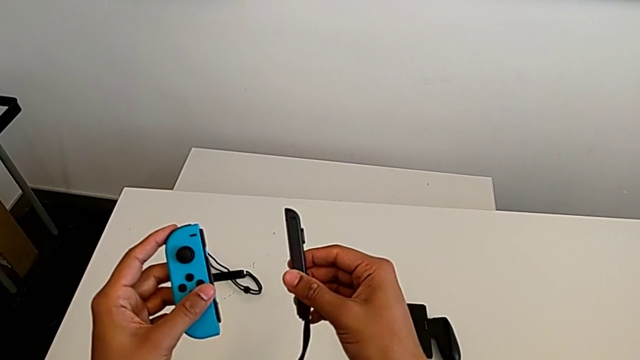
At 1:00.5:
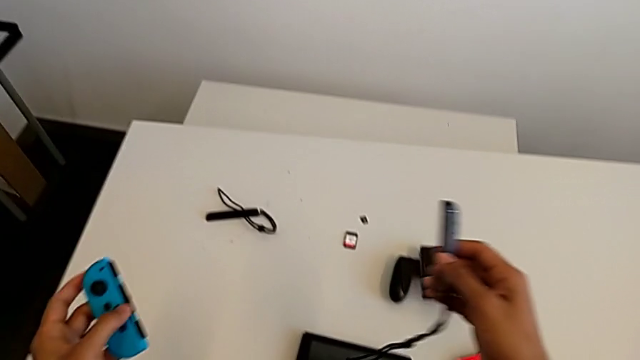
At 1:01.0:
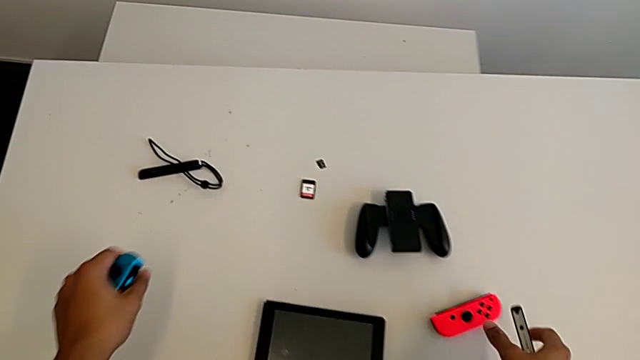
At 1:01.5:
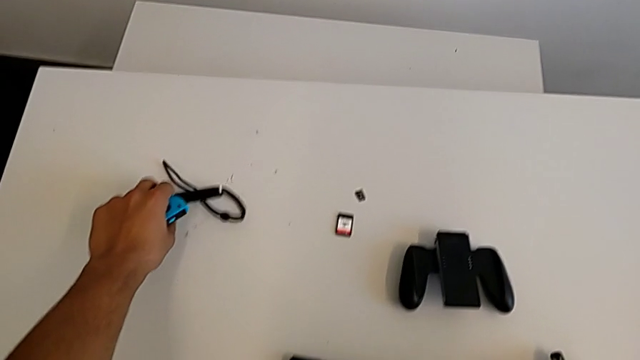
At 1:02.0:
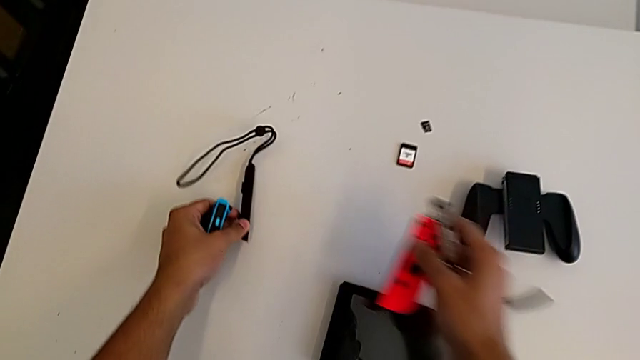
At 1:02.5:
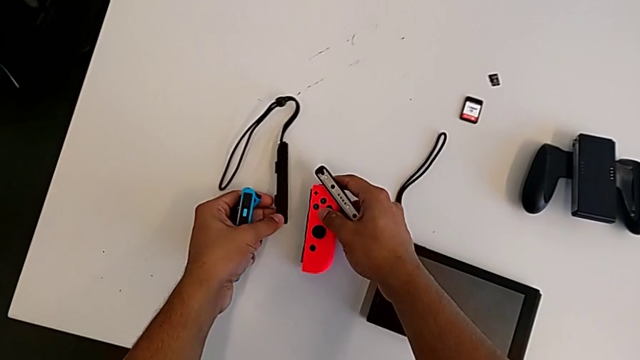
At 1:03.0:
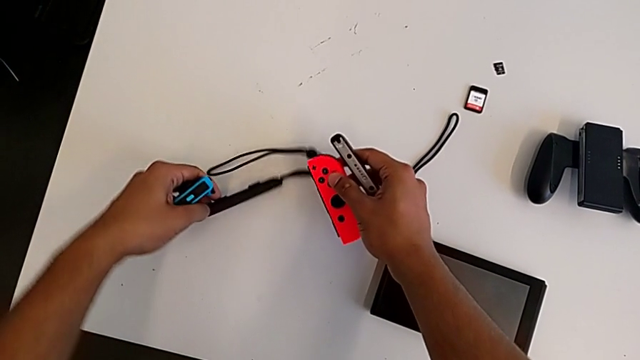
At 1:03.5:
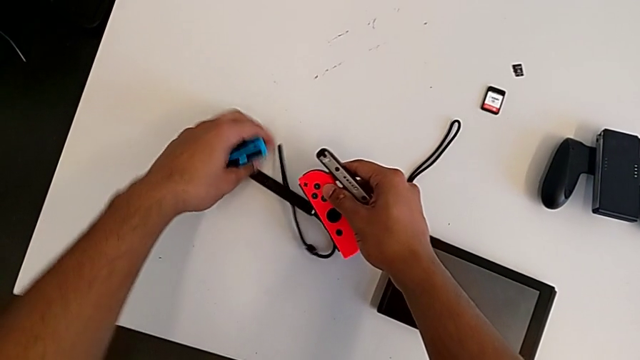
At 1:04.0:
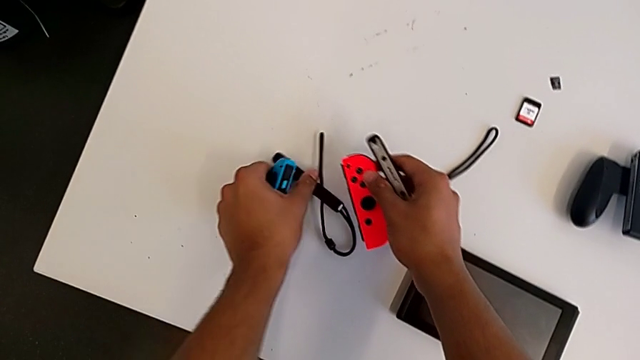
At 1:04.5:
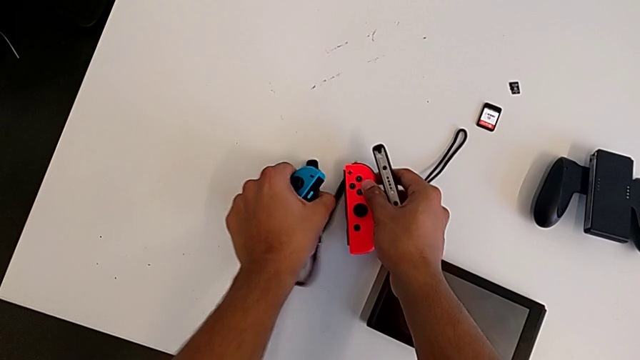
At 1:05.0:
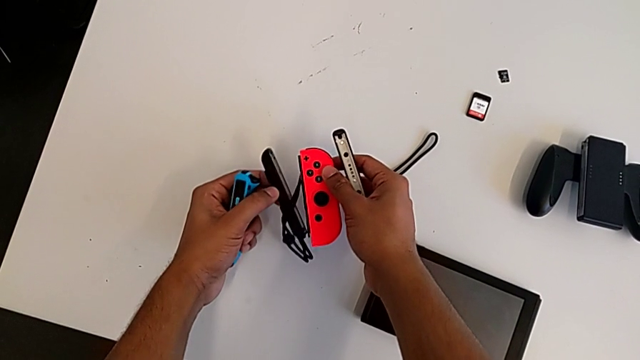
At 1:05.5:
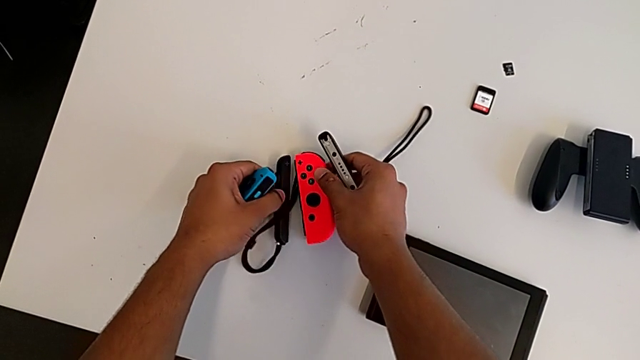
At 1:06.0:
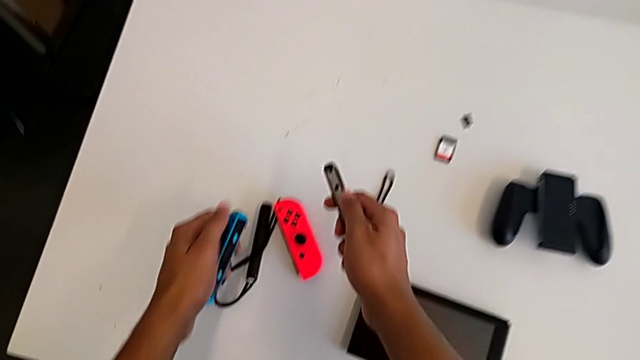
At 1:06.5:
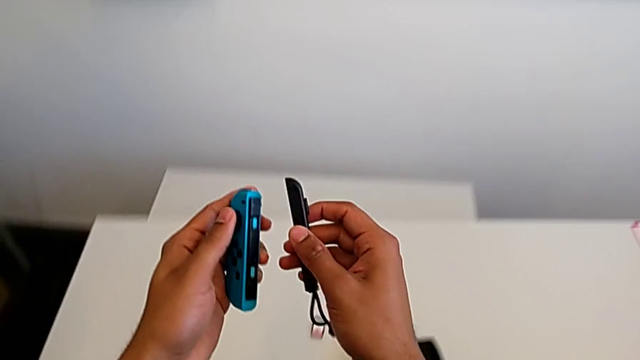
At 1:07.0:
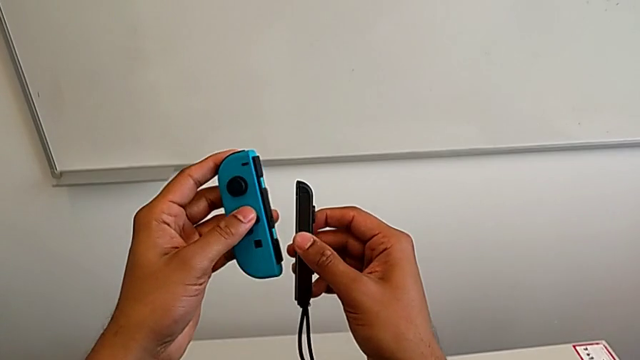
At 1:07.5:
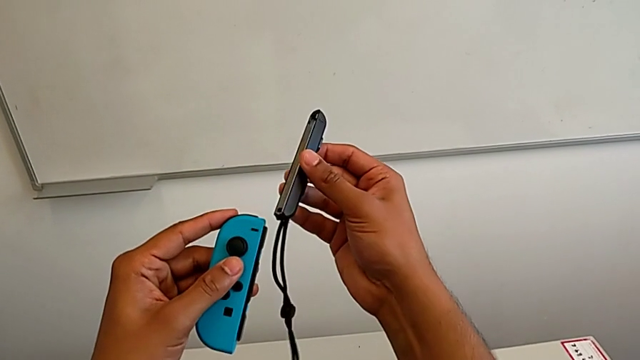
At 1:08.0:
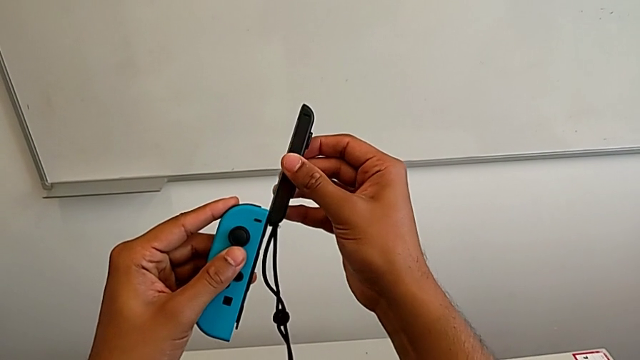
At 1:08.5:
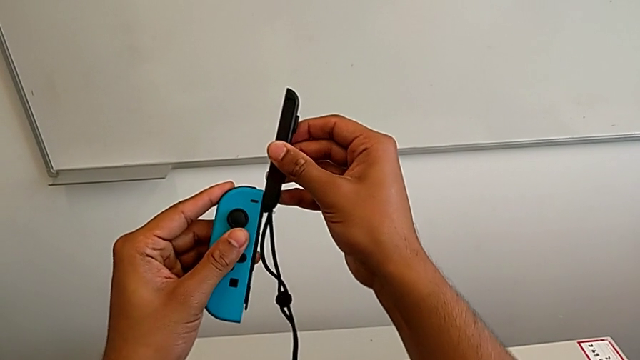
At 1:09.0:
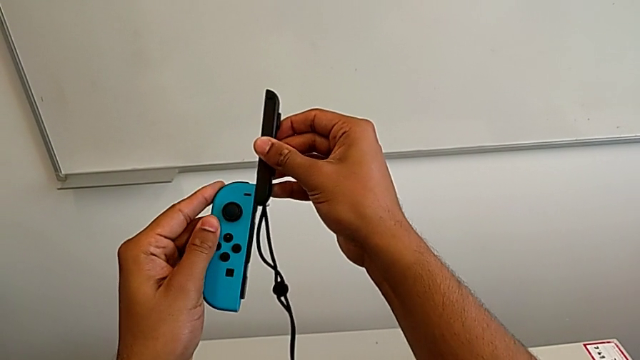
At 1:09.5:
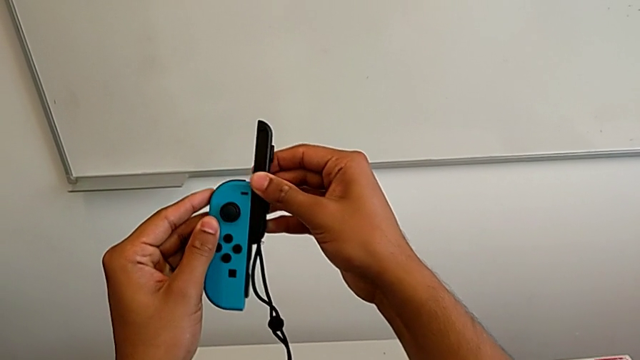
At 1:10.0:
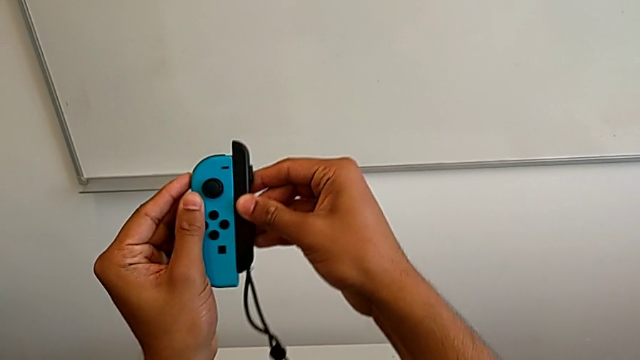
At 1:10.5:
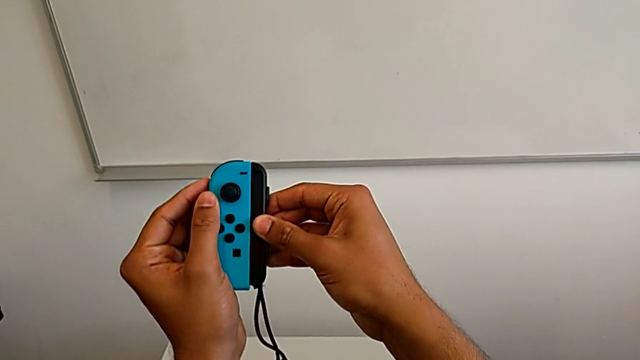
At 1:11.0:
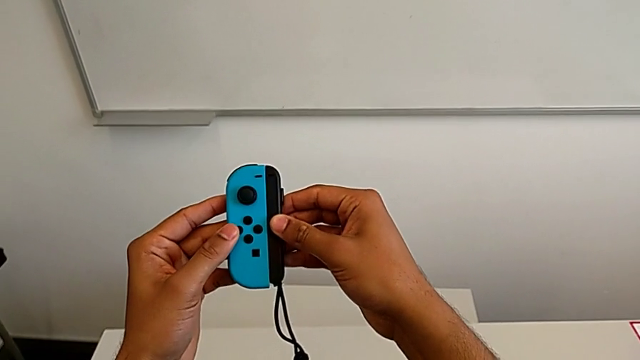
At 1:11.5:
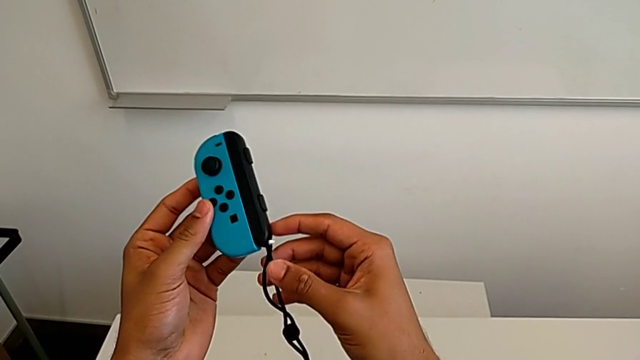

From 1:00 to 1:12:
The camera wearer is exchanging the Joy-Con controllers from the Joy-Con comfort grip to two Joy-Cons. They align the red Joy-Con controller and slide the Joy-Con strap.

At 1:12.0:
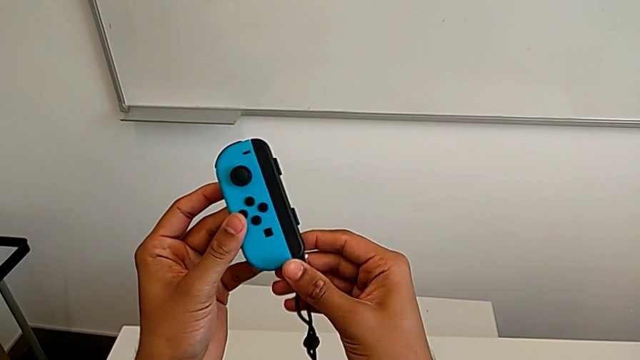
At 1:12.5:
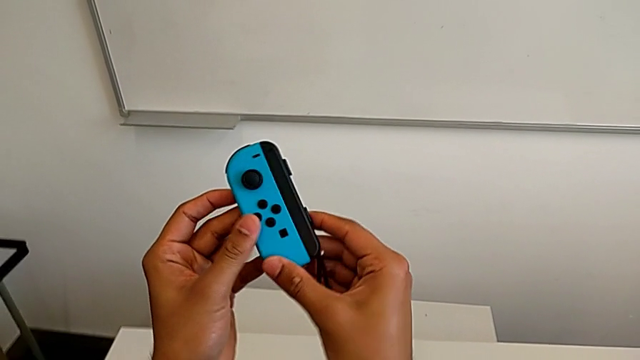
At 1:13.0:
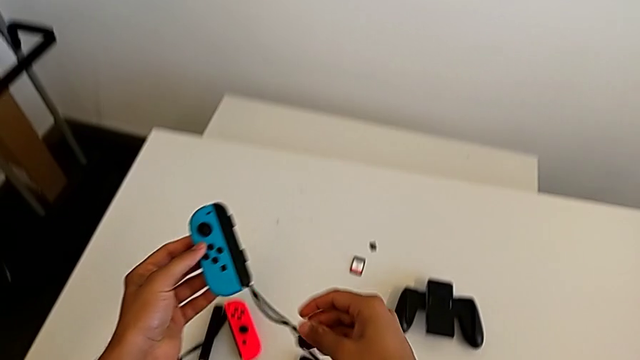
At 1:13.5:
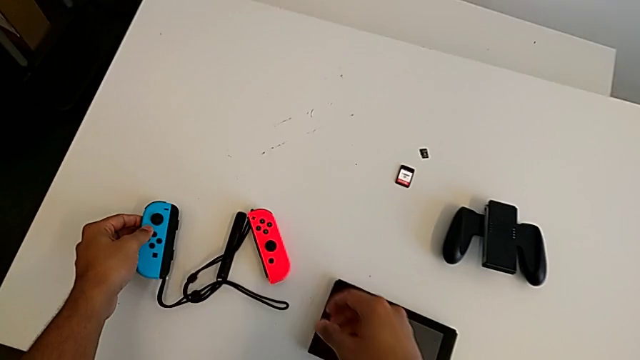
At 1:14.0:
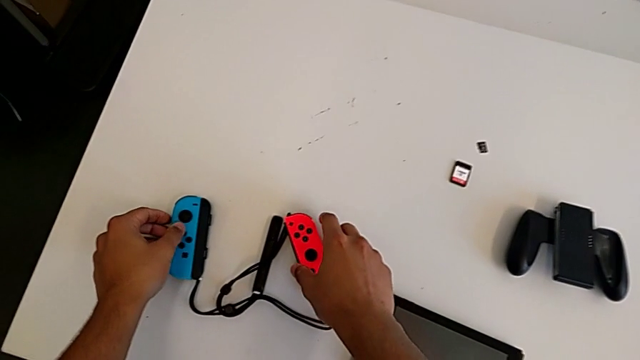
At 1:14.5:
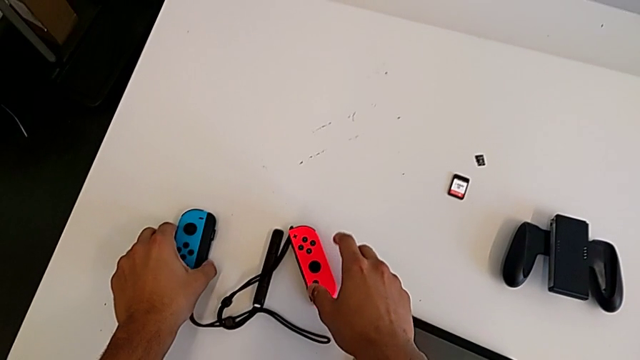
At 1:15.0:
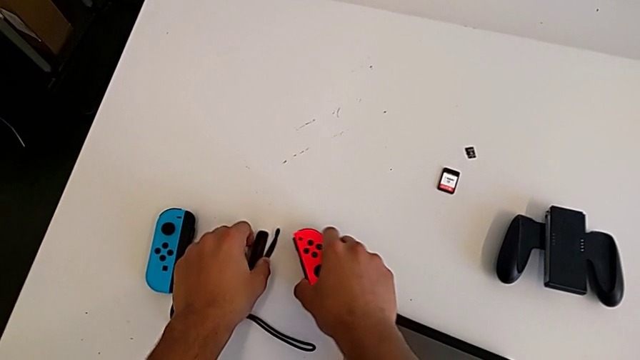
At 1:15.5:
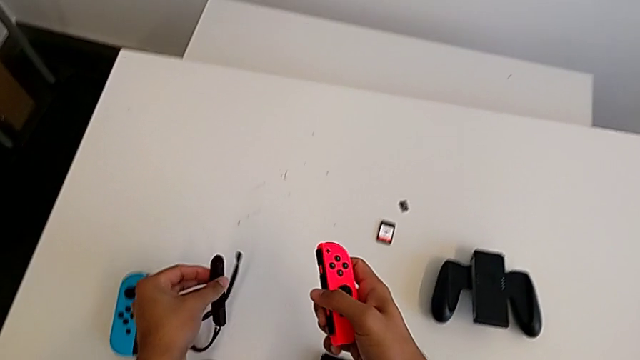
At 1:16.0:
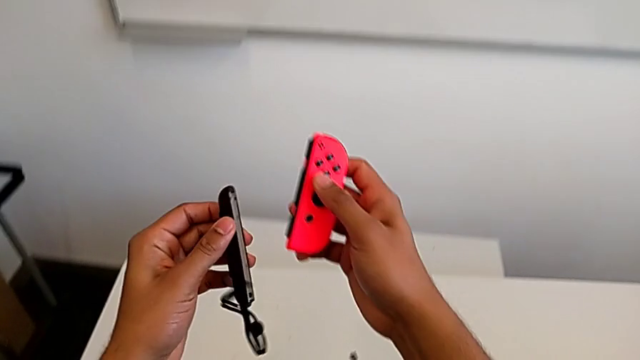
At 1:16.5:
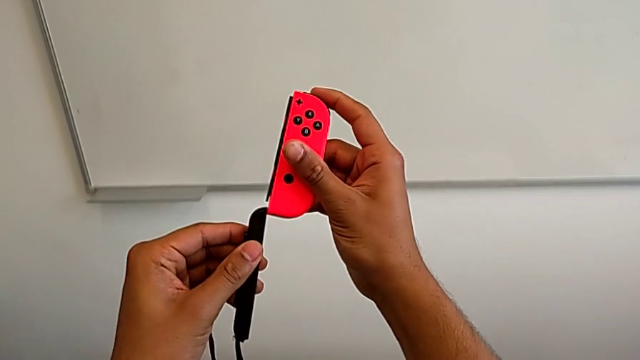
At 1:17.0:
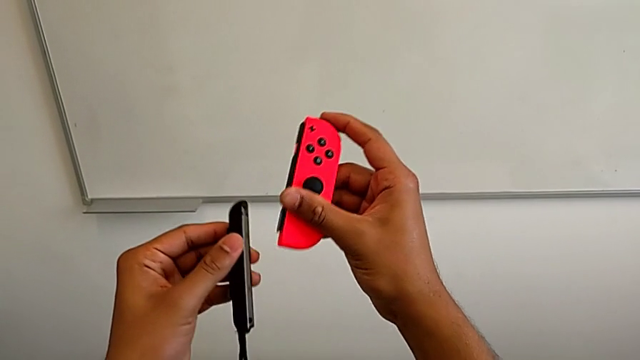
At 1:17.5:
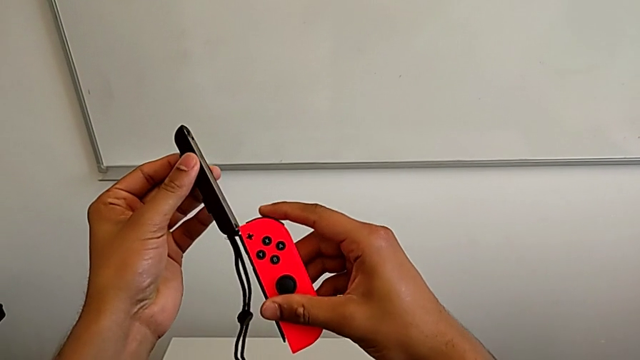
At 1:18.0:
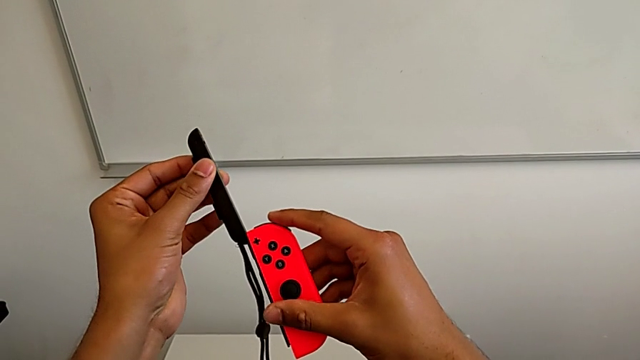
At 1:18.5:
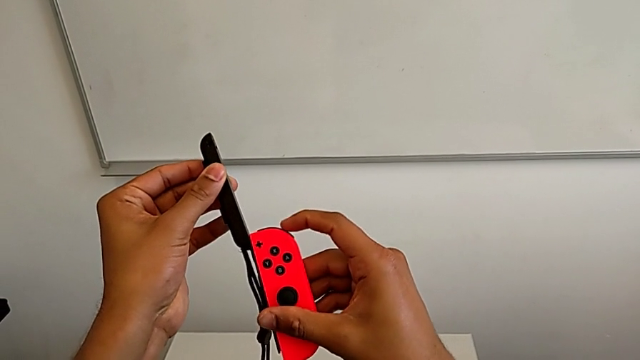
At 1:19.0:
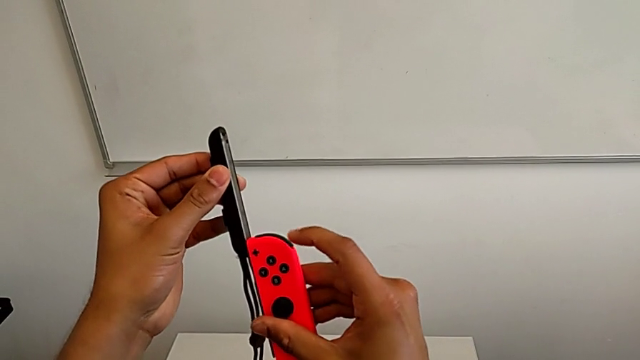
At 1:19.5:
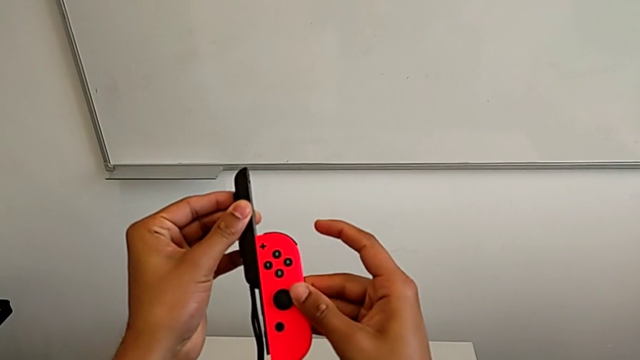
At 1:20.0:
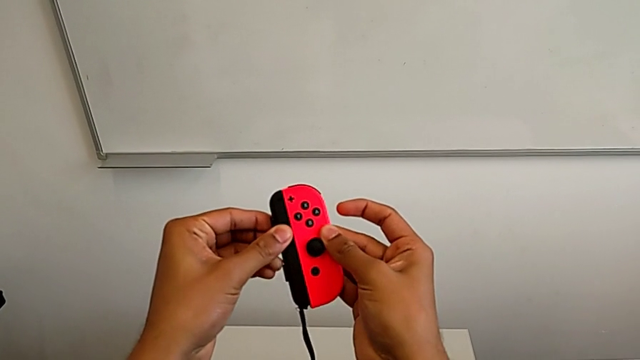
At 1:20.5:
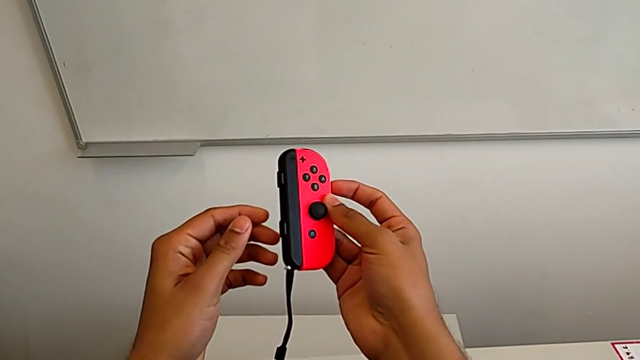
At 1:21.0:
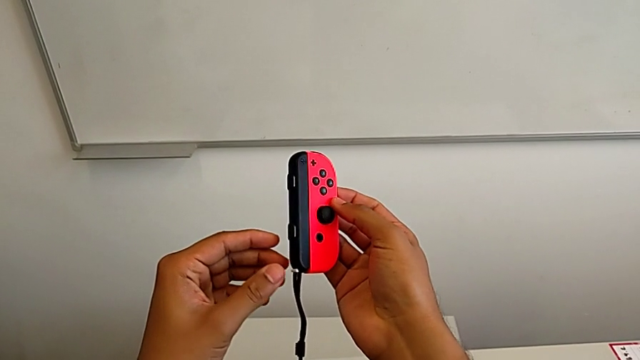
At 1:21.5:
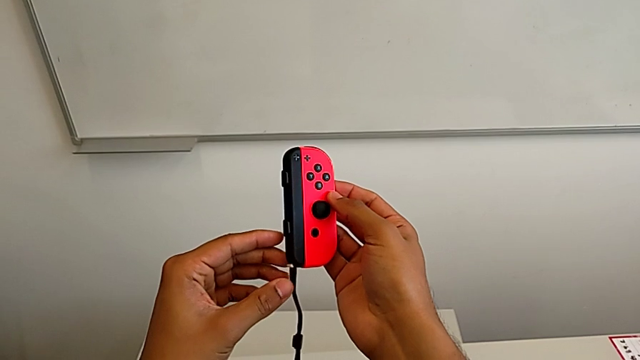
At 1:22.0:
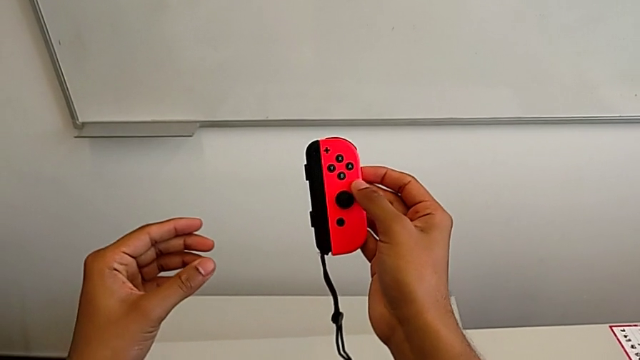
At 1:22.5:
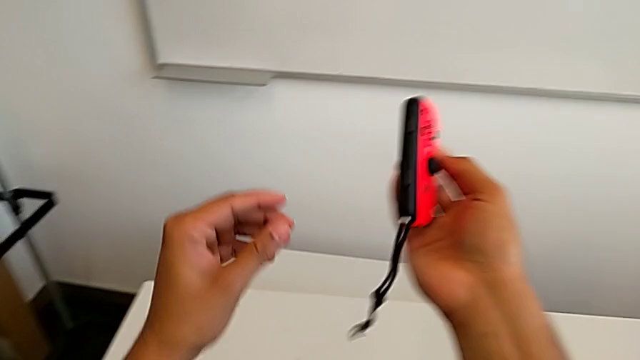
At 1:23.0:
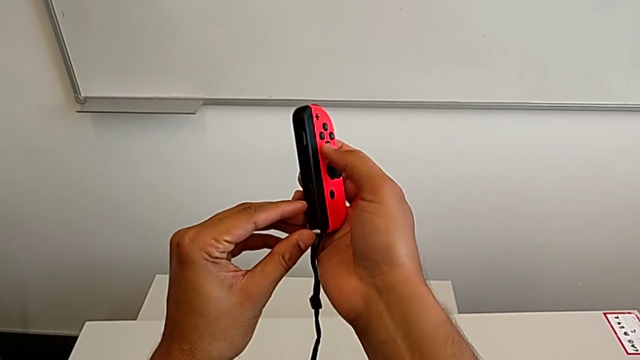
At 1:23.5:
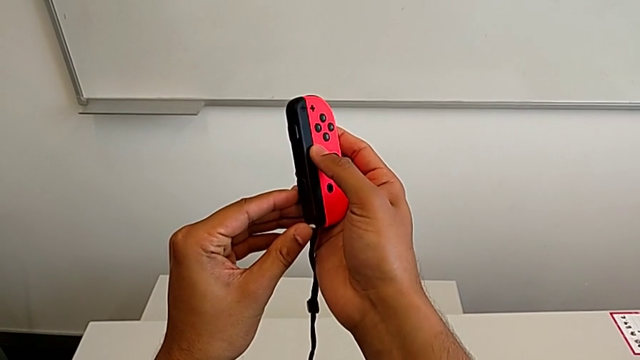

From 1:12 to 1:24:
The camera wearer is exchanging the Joy-Con controllers from the Joy-Con comfort grip to two Joy-Cons. They place the blue Joy-Con controller, grab the red Joy-Con controller, slide it and wrongly lock the Joy-Con strap lock, locking the Joy-Con strap with the white lock.
